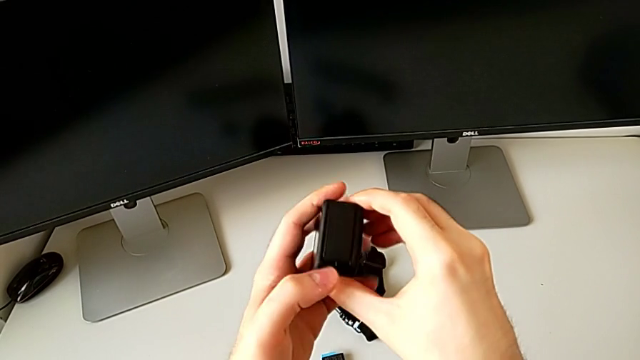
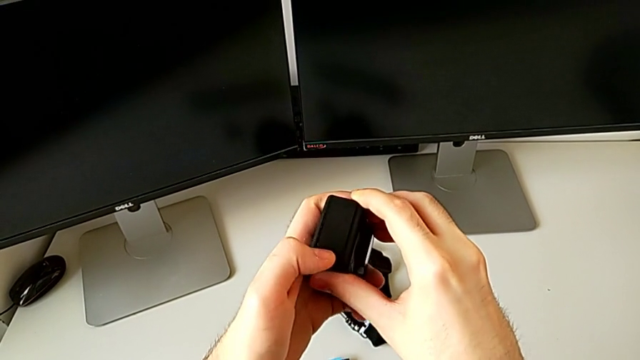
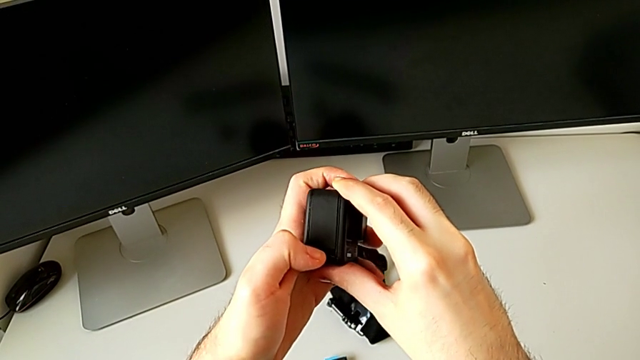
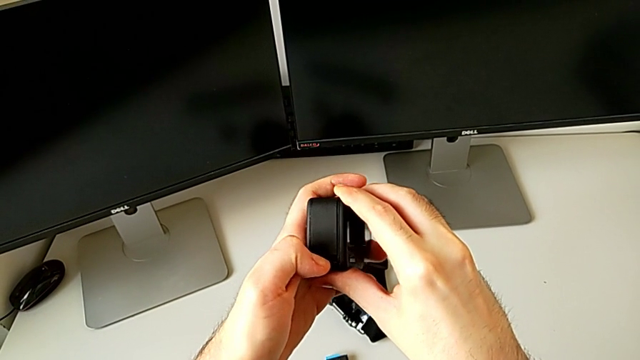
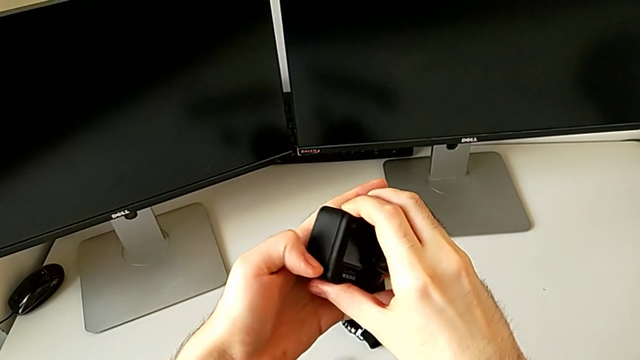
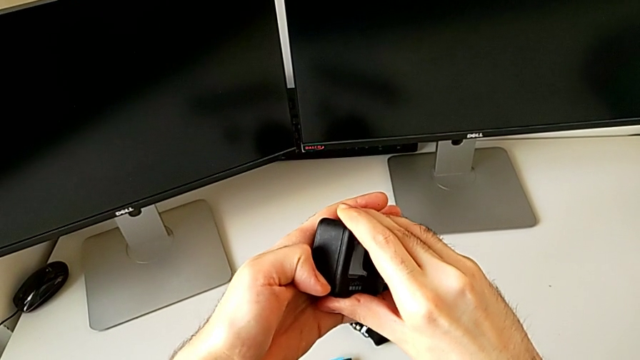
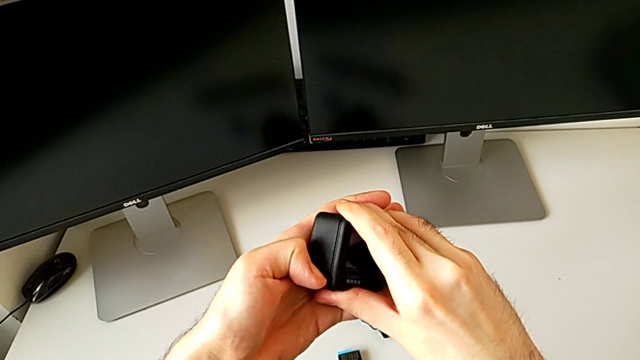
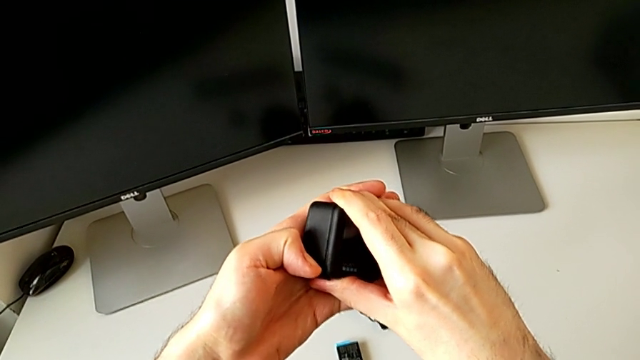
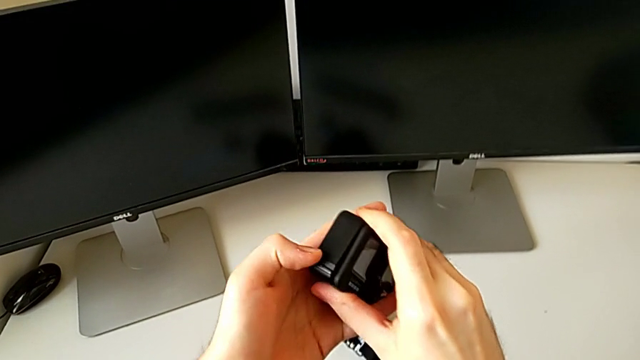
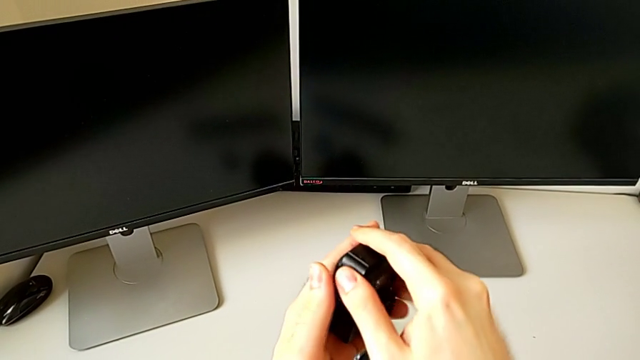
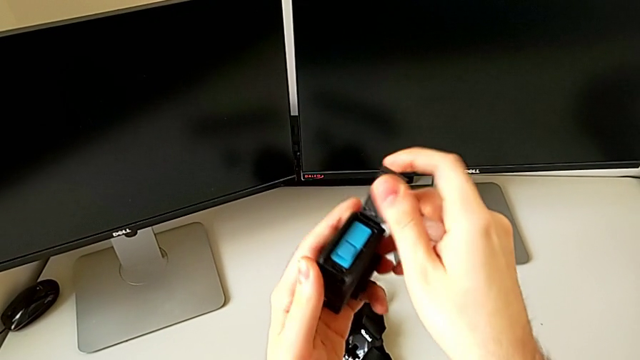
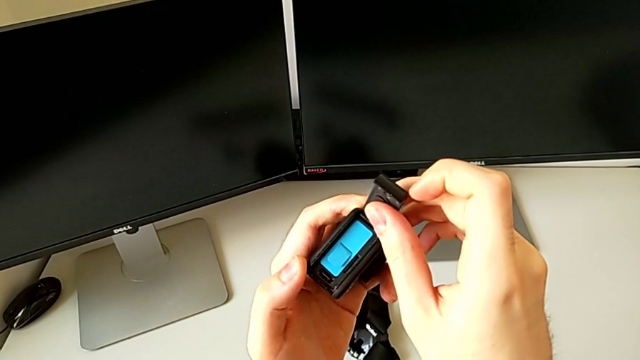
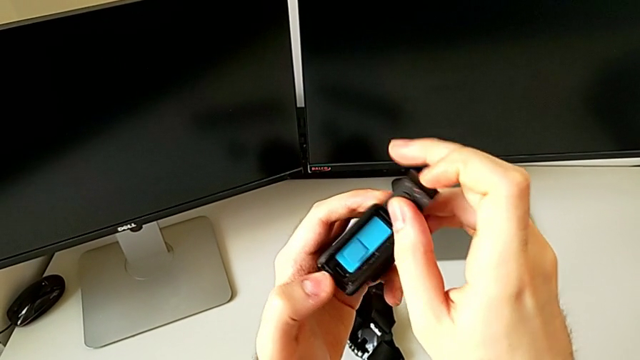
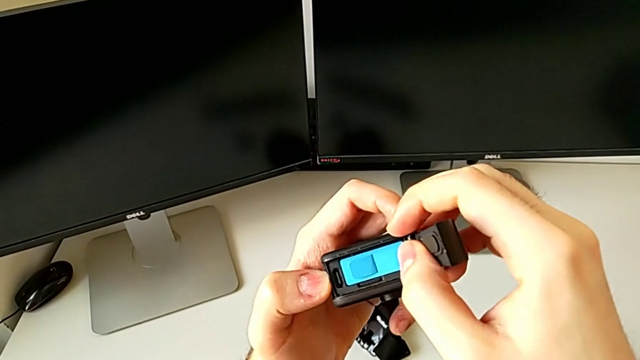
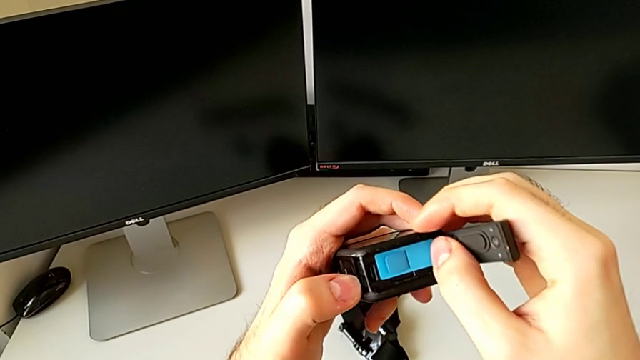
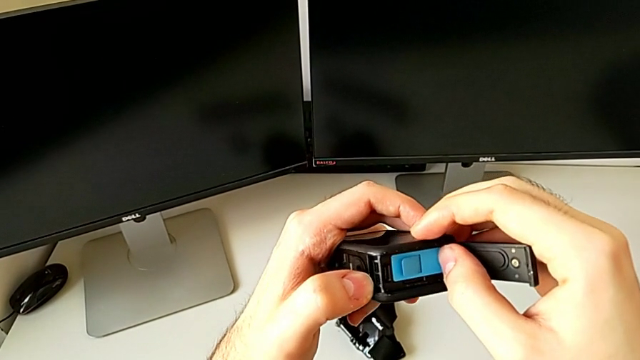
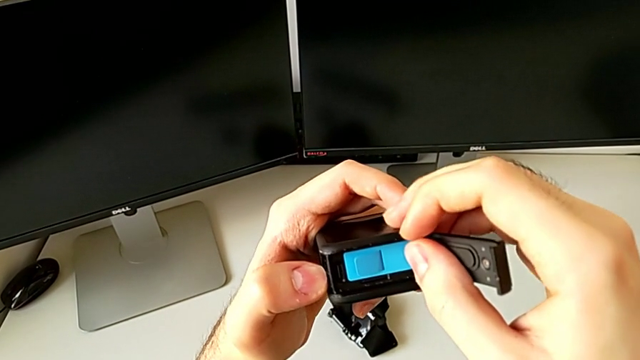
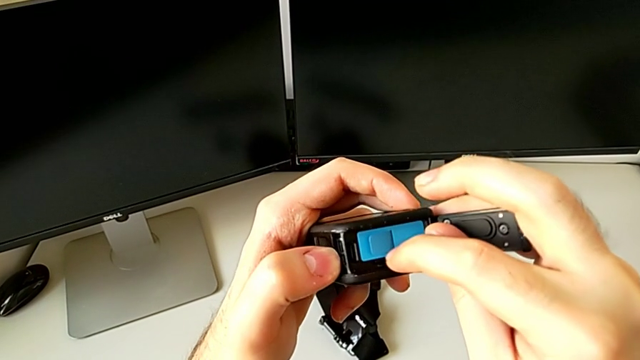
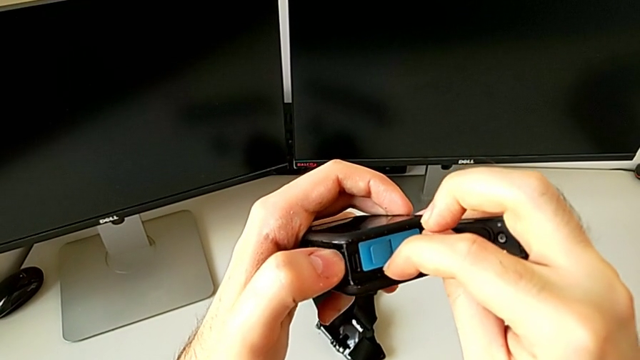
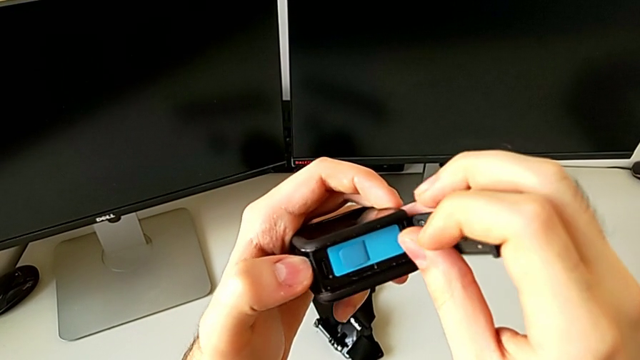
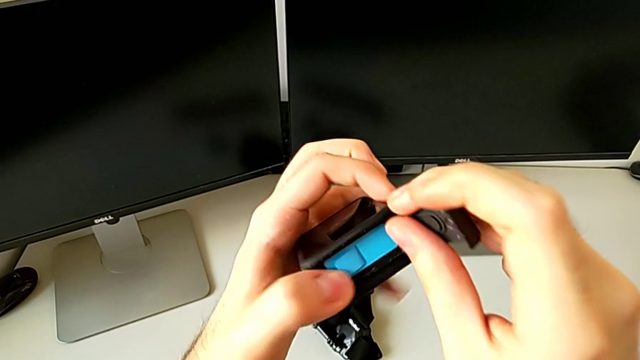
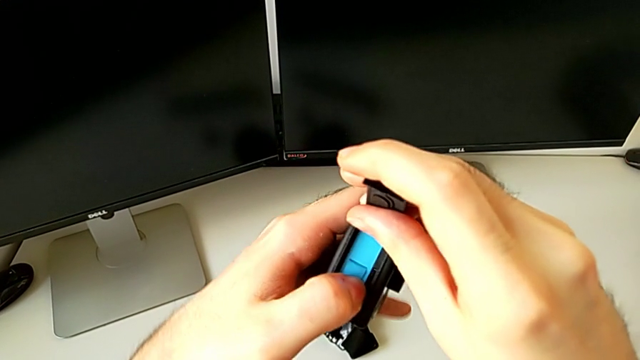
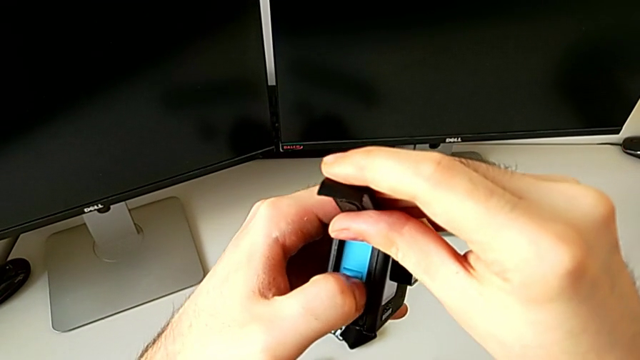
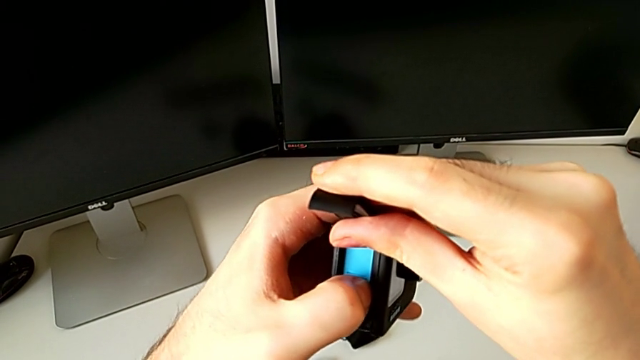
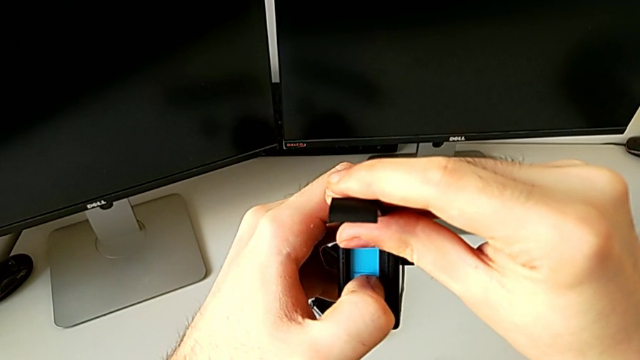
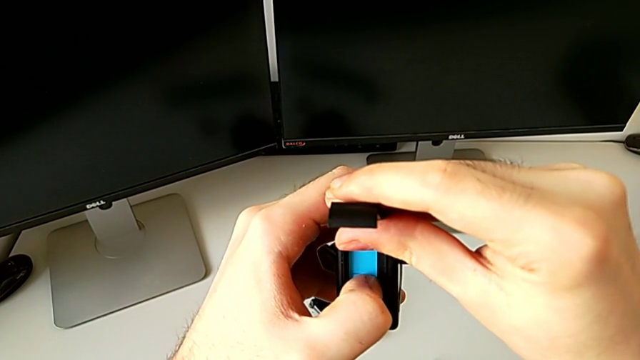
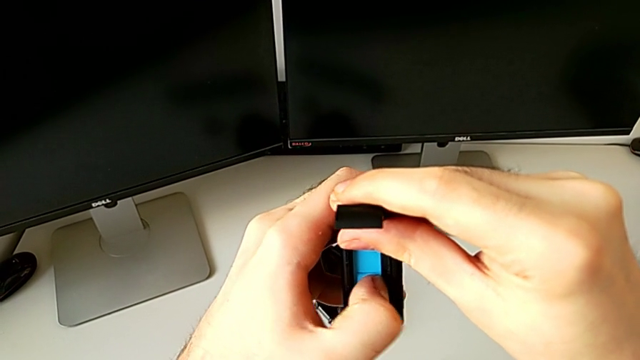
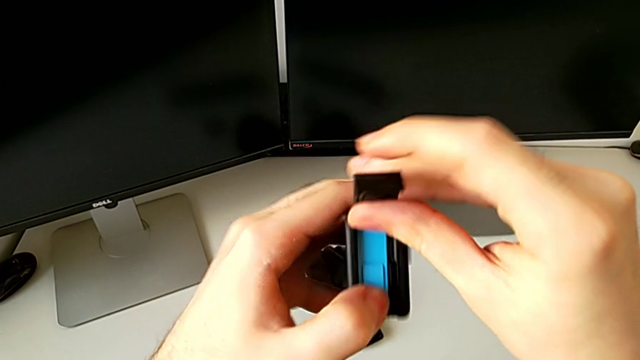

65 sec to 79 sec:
The camera wearer is changing the micro SD card. They press the left button, open the black battery door and press the black SD card.

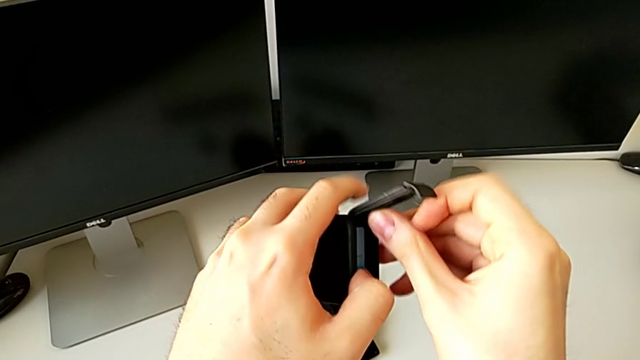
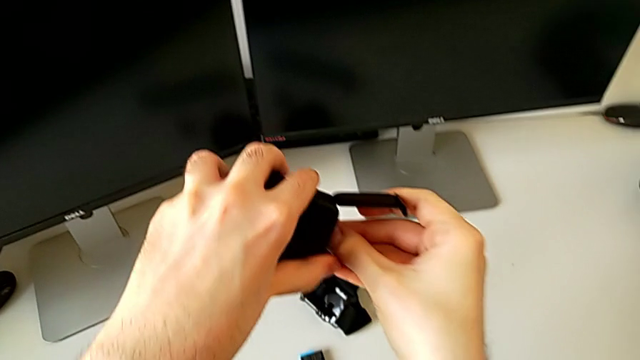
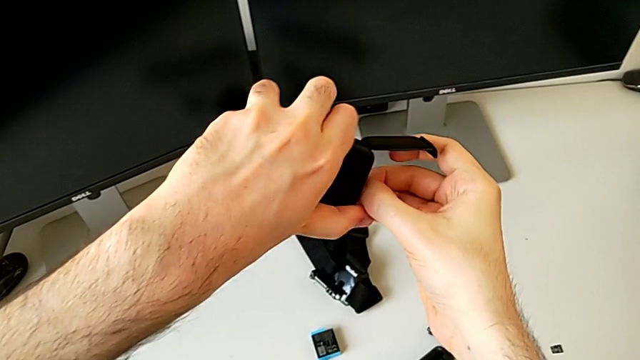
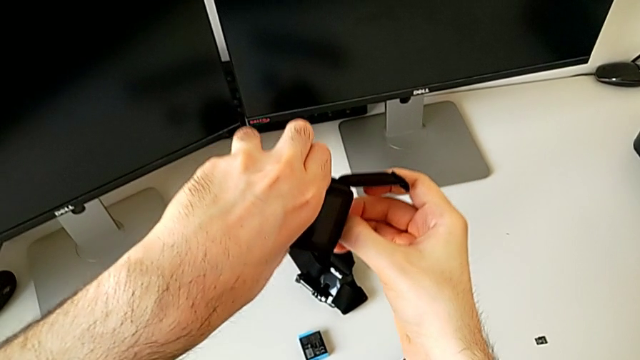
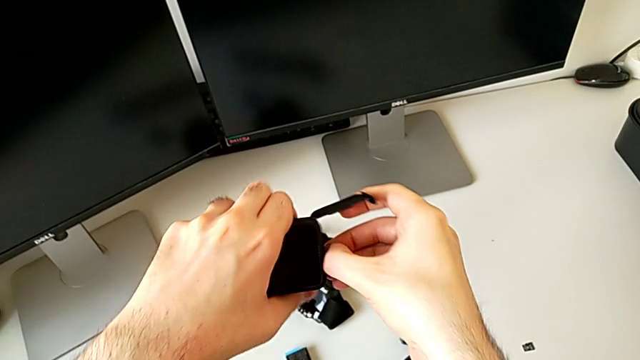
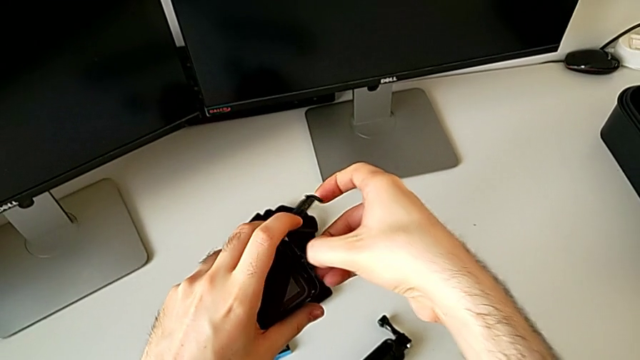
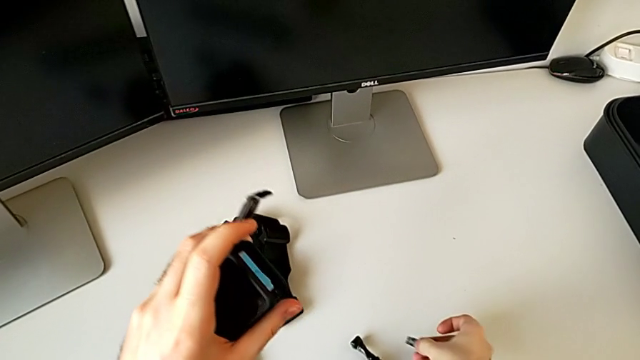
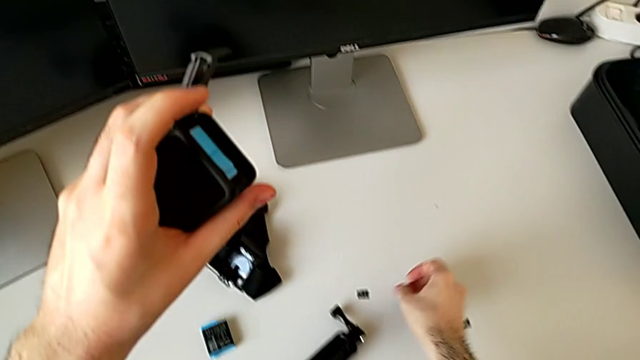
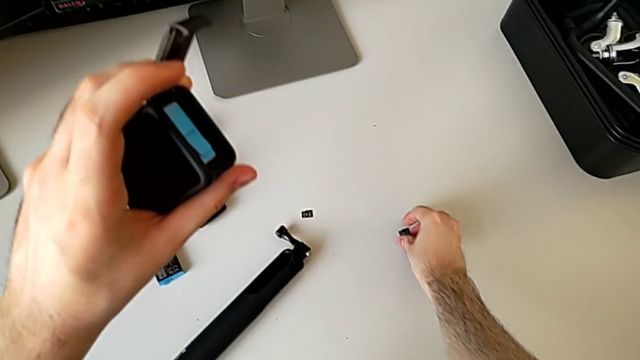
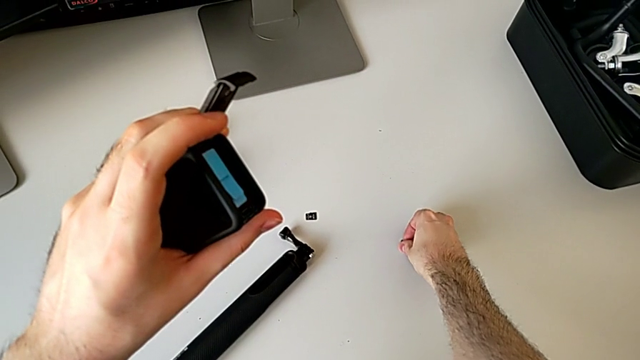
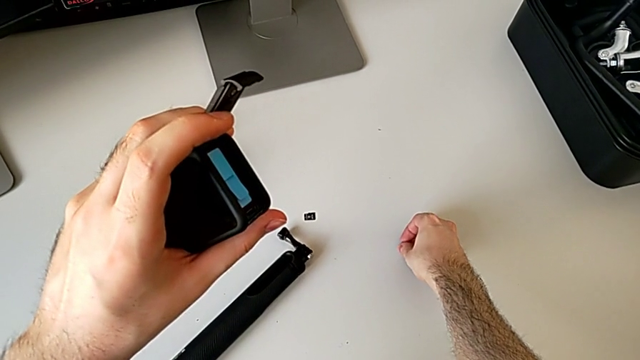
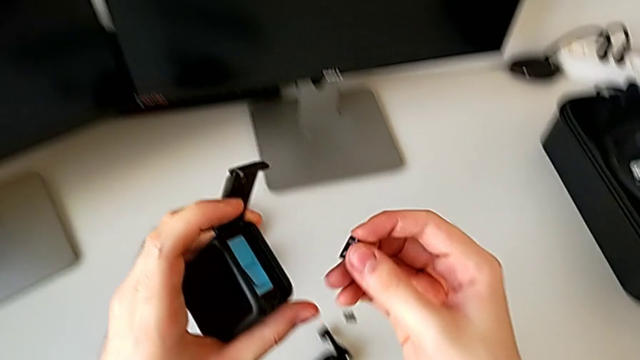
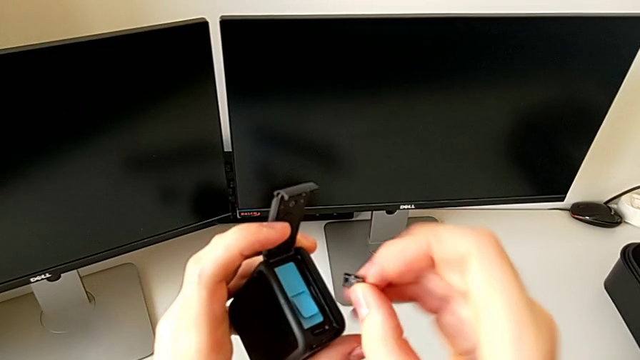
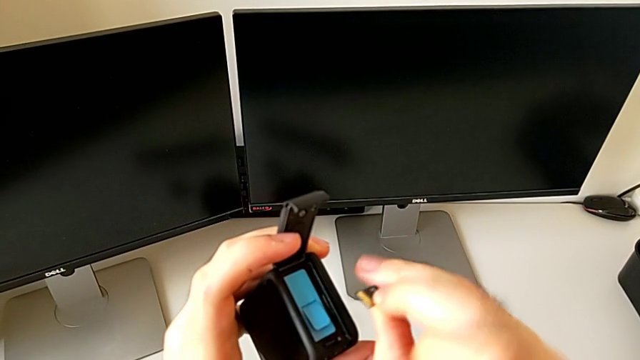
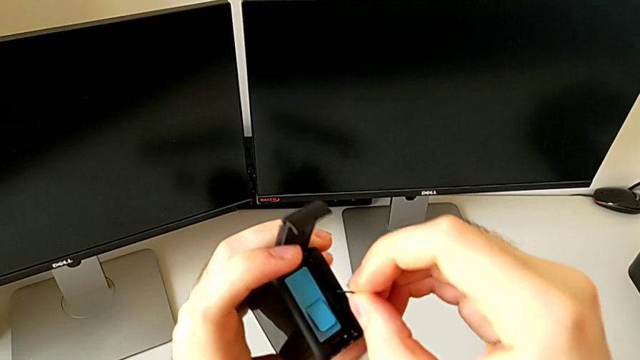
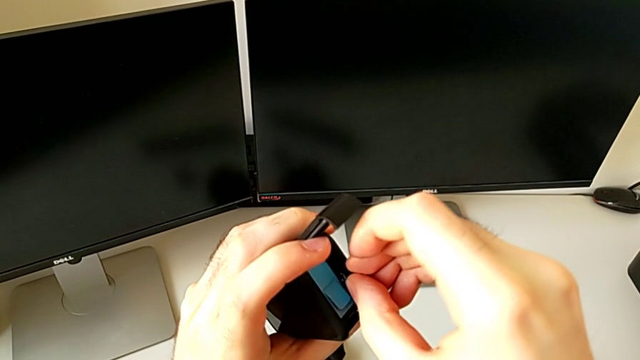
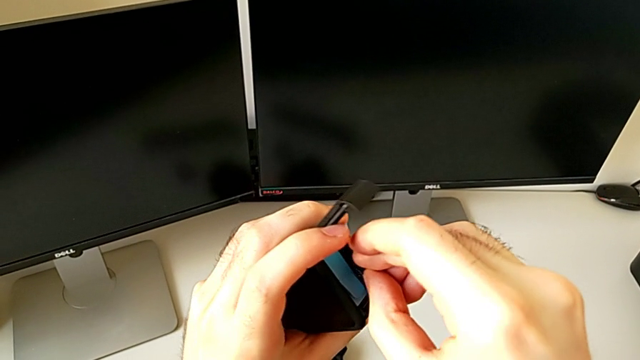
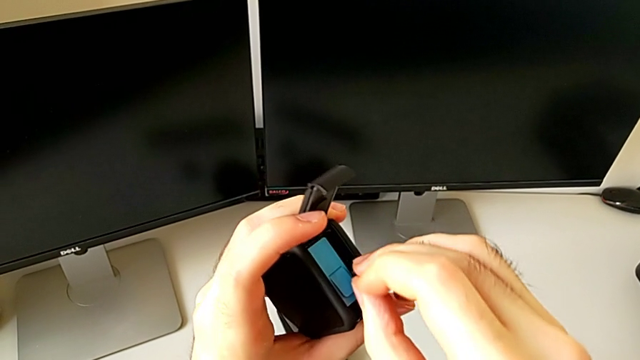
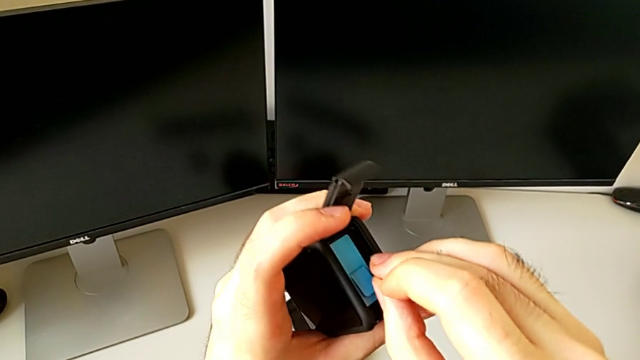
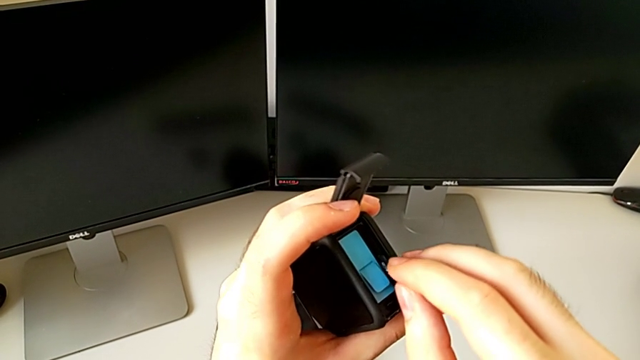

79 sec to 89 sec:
The camera wearer is changing the micro SD card. They withdraw the black SD card and begin to exchange it.
